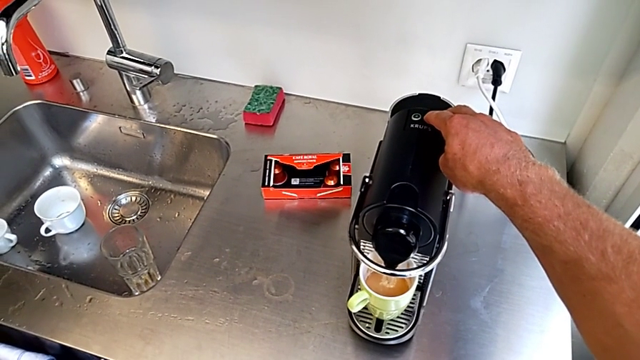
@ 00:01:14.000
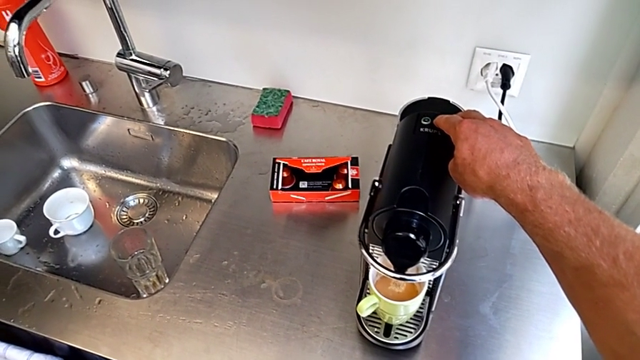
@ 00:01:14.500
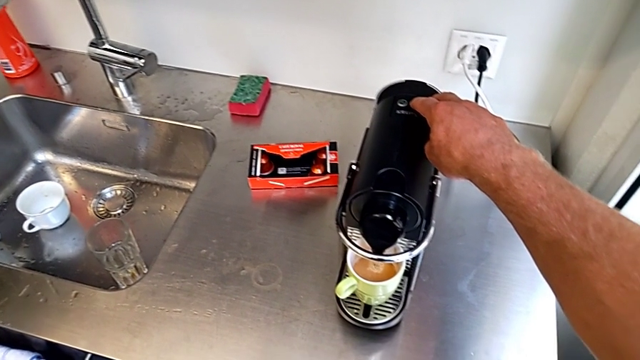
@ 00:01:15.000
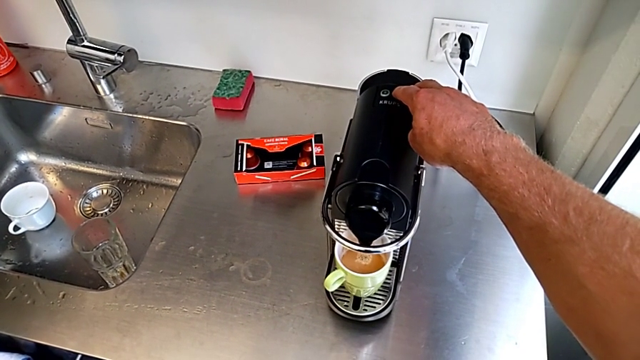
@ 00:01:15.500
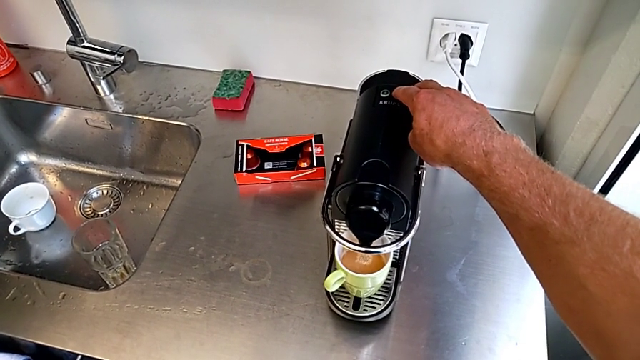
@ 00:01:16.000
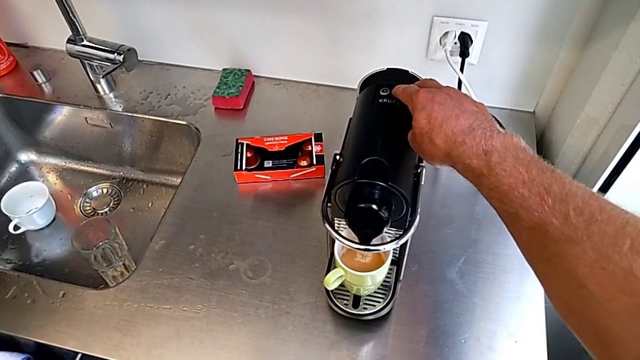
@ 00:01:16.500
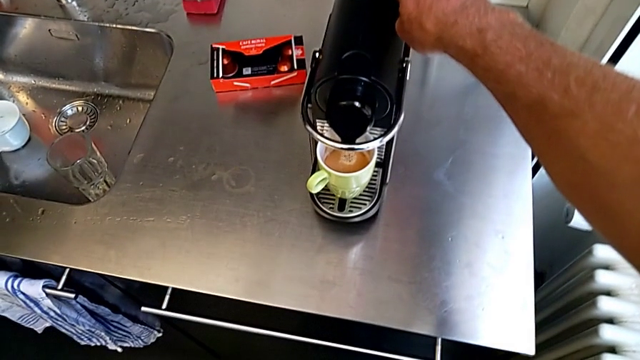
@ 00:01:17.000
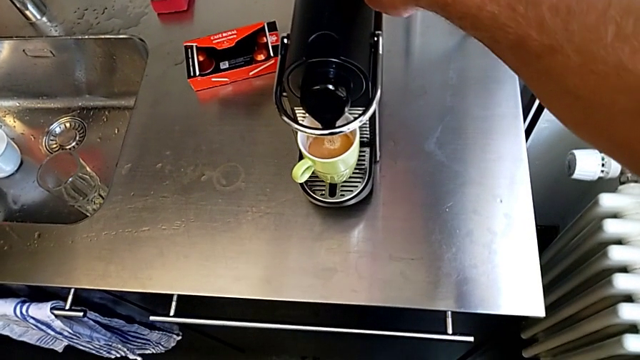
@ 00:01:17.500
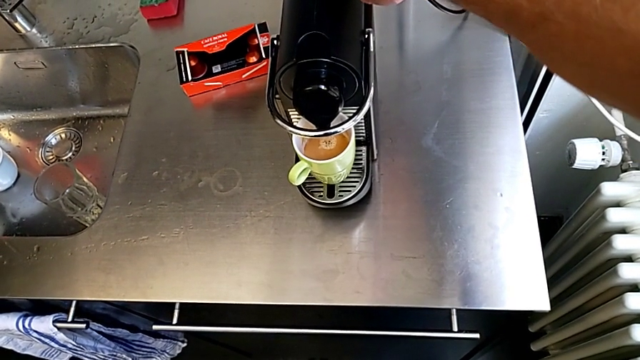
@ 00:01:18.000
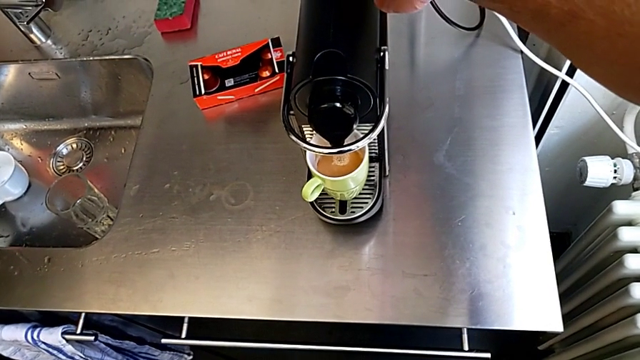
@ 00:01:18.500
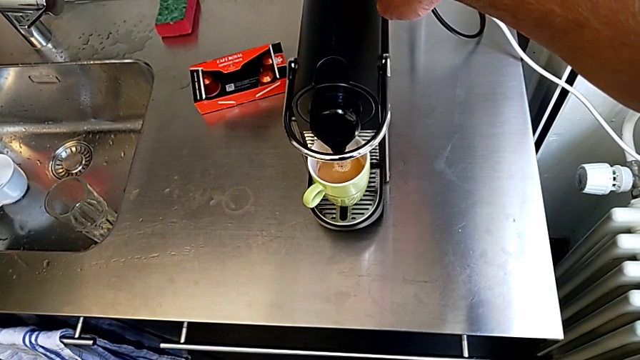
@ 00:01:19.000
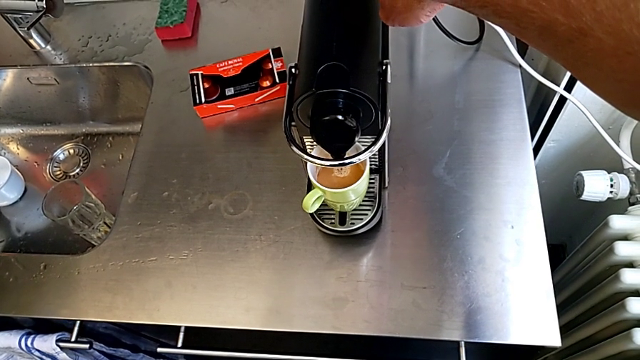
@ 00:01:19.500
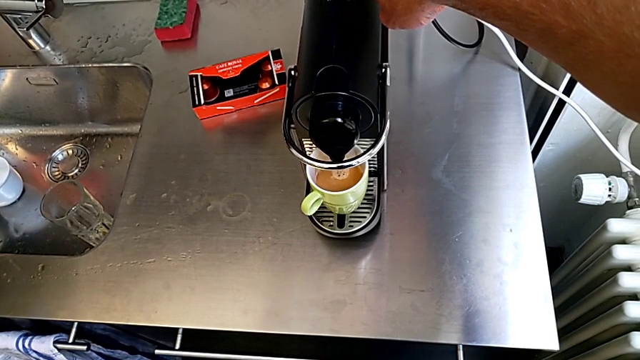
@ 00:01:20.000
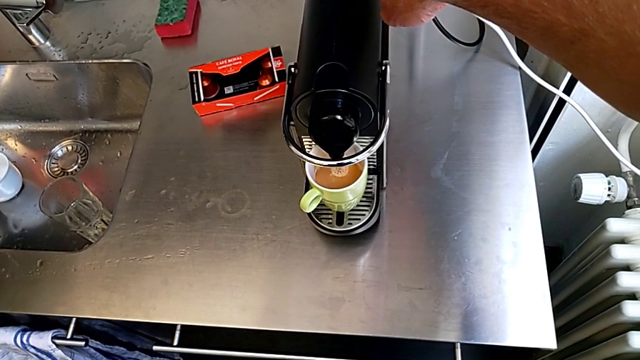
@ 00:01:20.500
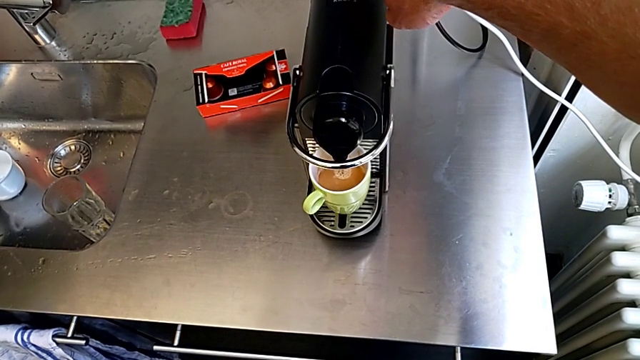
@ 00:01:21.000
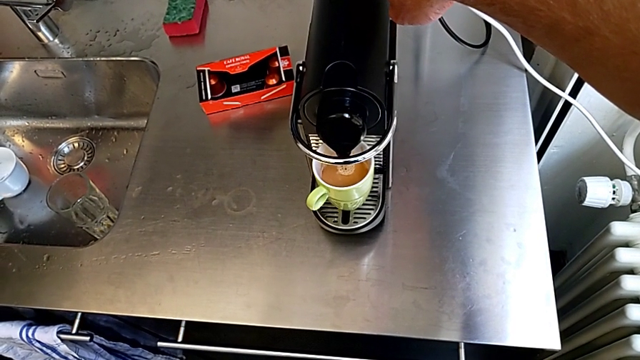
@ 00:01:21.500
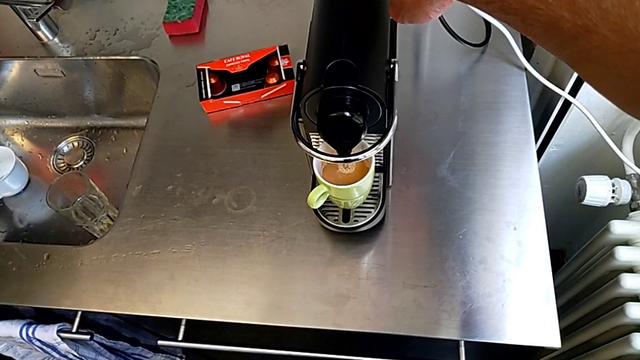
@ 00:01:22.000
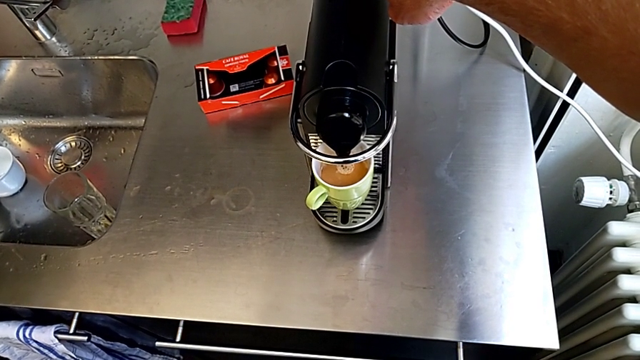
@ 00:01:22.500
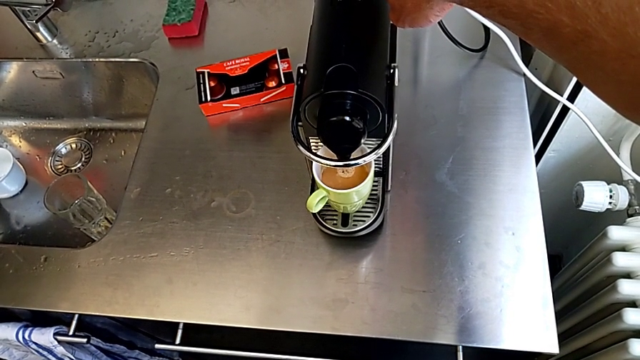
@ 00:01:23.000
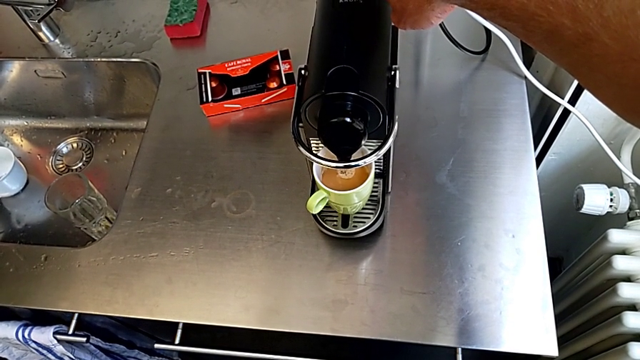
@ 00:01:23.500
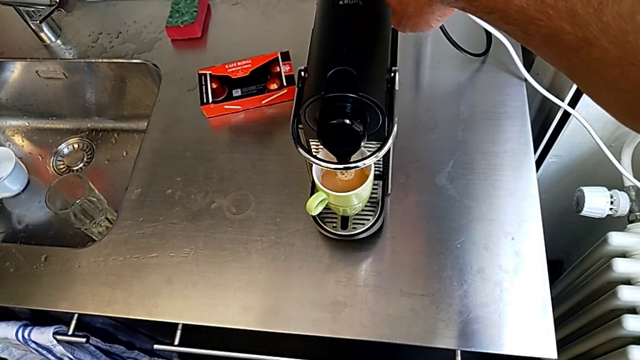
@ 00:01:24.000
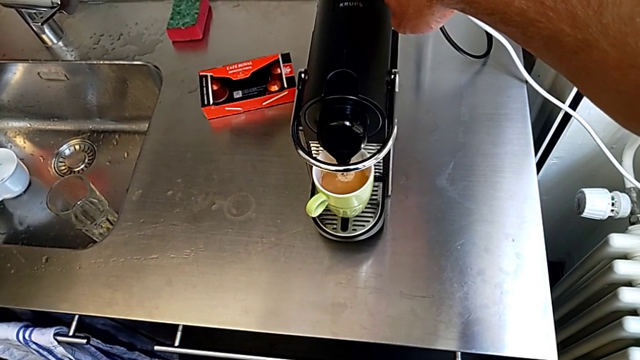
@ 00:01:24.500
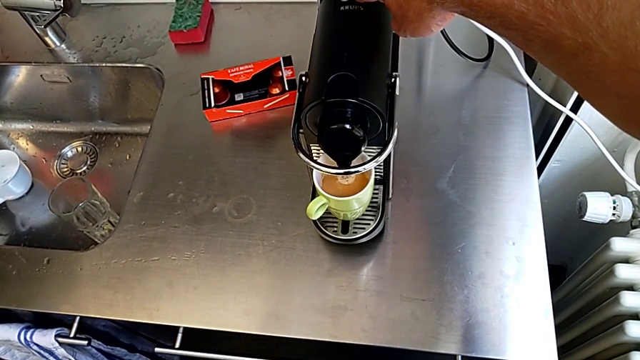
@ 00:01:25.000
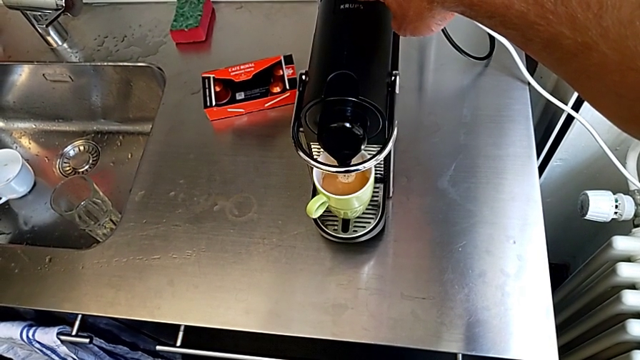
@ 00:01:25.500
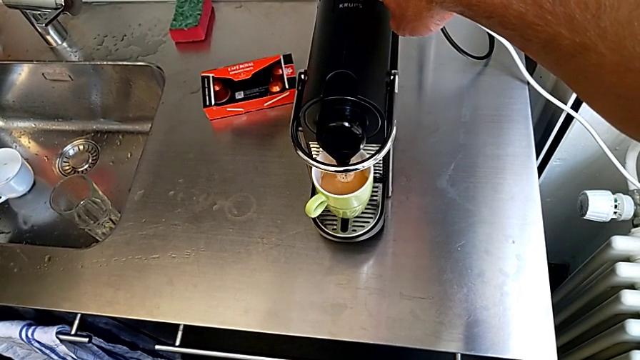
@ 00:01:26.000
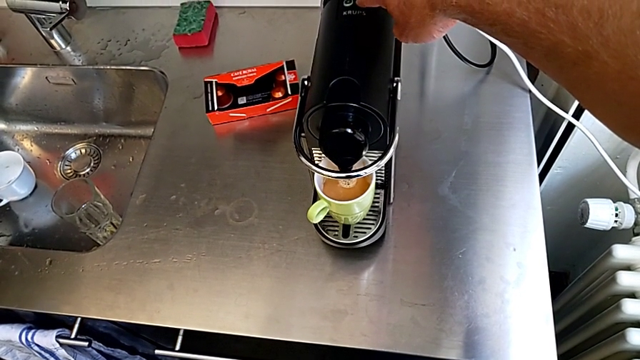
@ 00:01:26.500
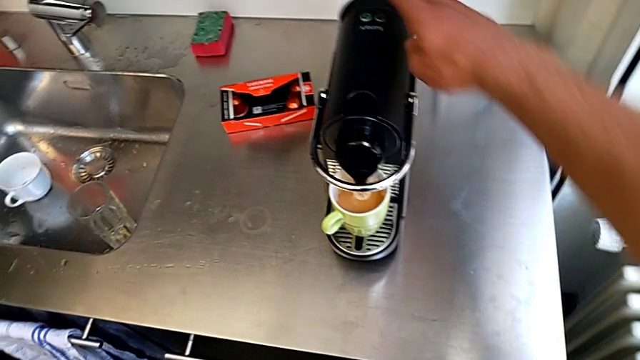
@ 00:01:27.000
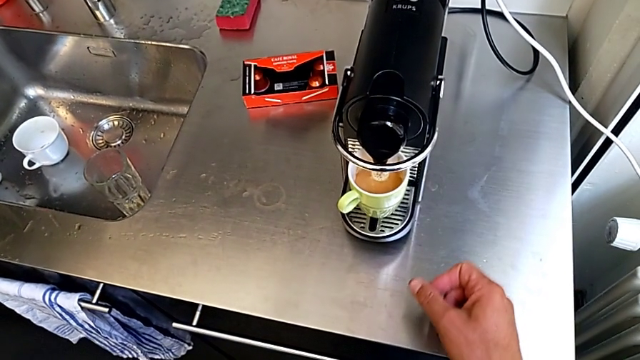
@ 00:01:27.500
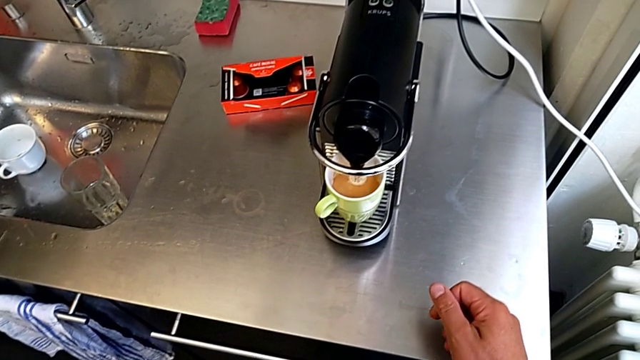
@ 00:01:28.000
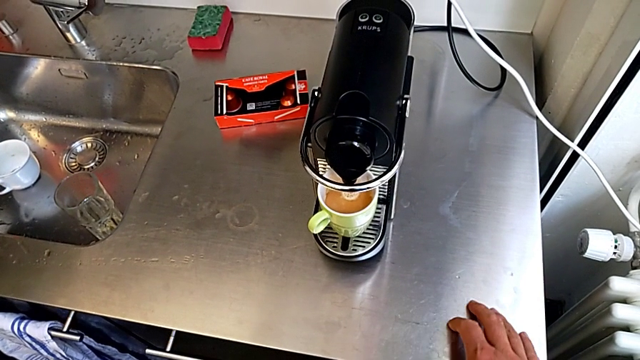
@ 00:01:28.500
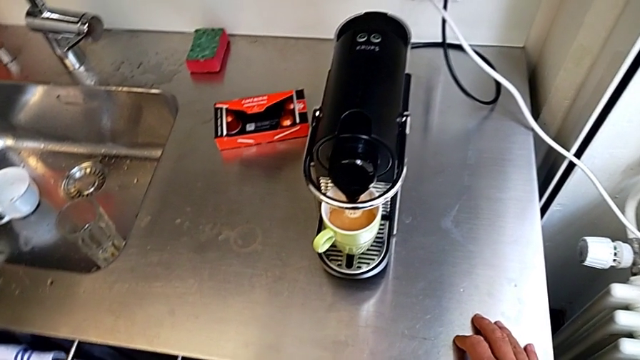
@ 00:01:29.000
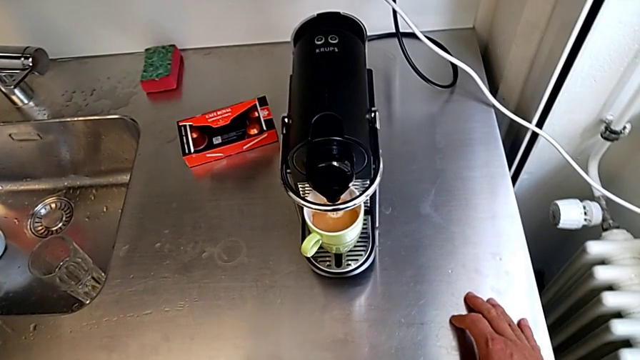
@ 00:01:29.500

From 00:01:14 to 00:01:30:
The camera wearer is making a cup of coffee. They keep pressing the right button with the right hand.

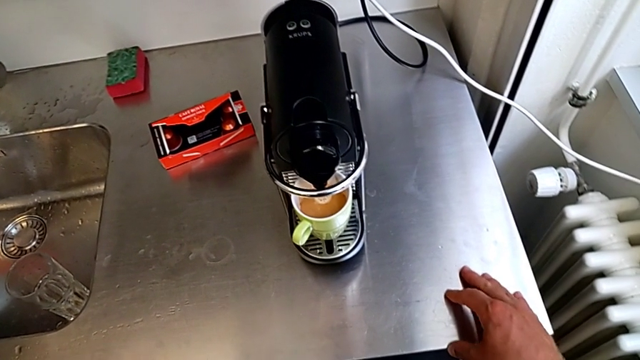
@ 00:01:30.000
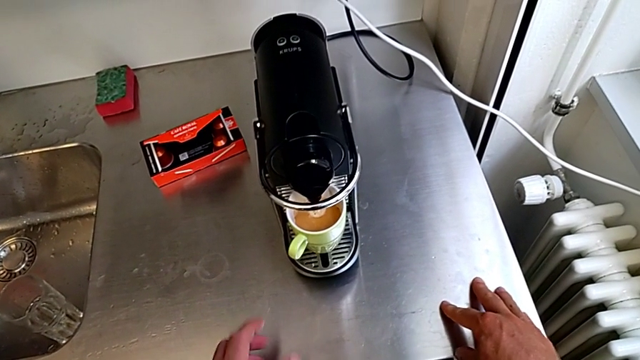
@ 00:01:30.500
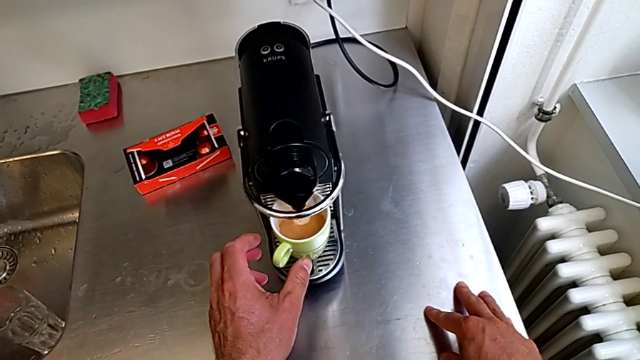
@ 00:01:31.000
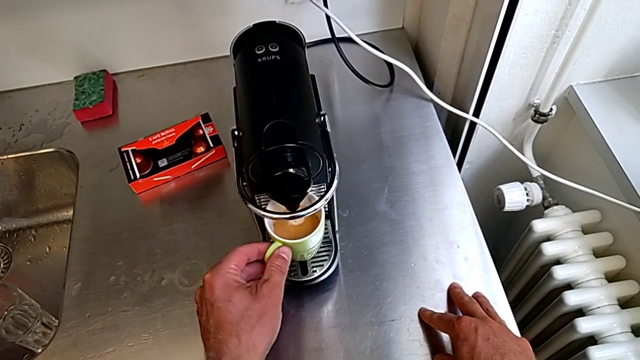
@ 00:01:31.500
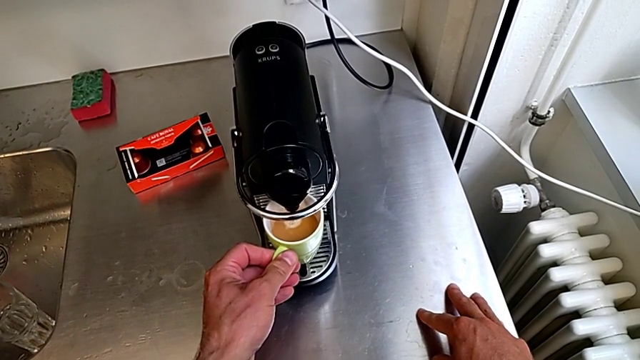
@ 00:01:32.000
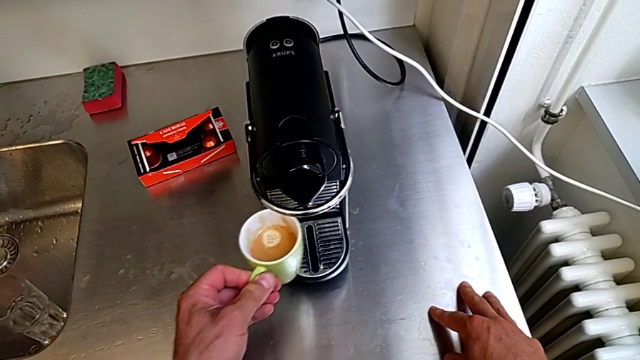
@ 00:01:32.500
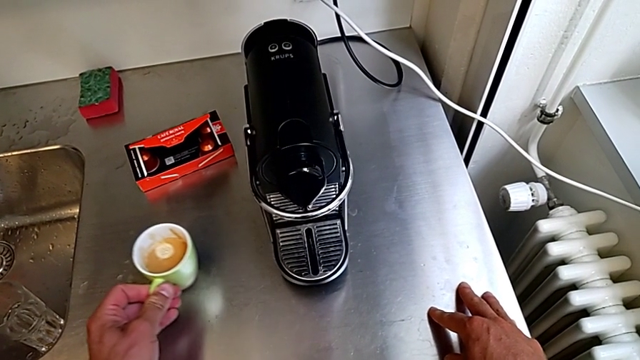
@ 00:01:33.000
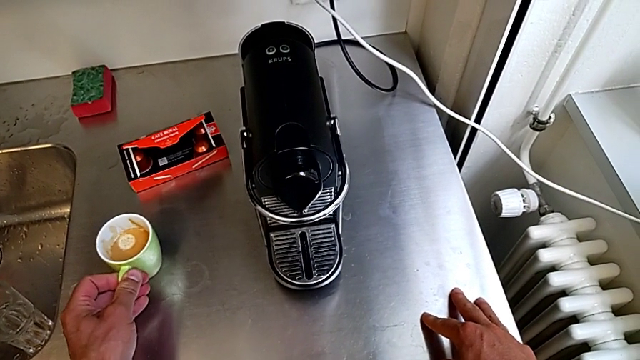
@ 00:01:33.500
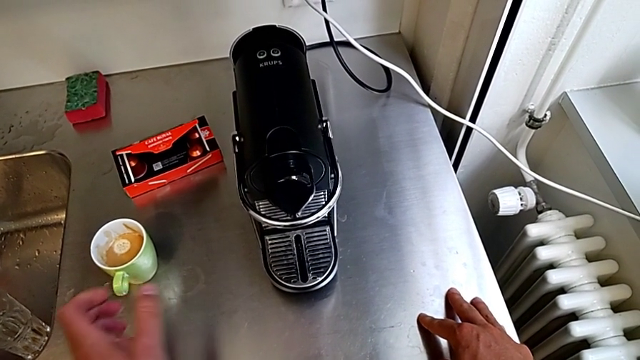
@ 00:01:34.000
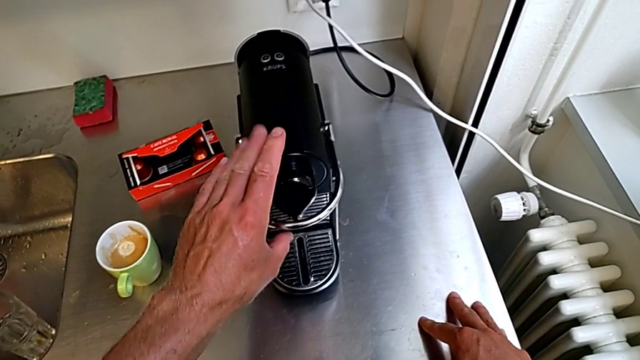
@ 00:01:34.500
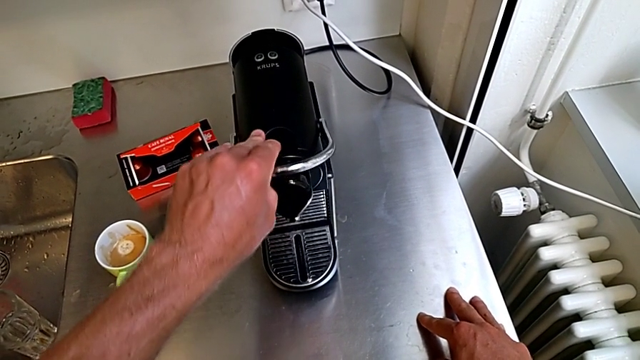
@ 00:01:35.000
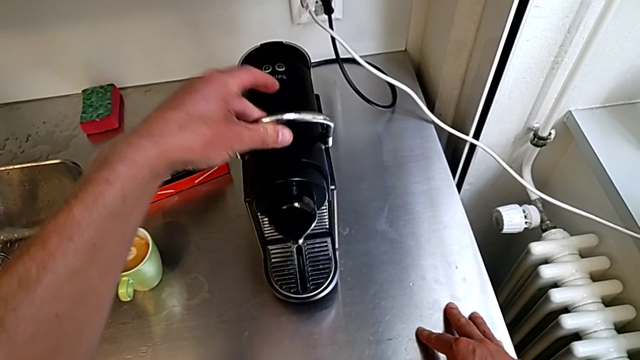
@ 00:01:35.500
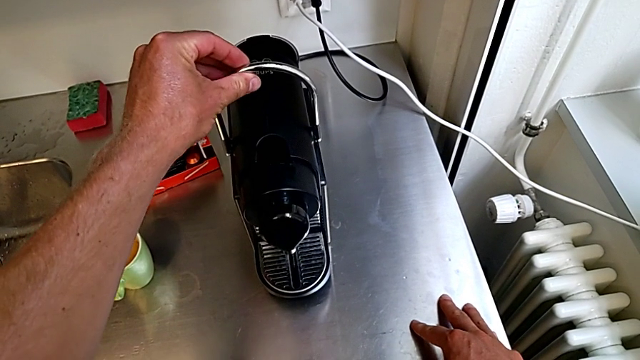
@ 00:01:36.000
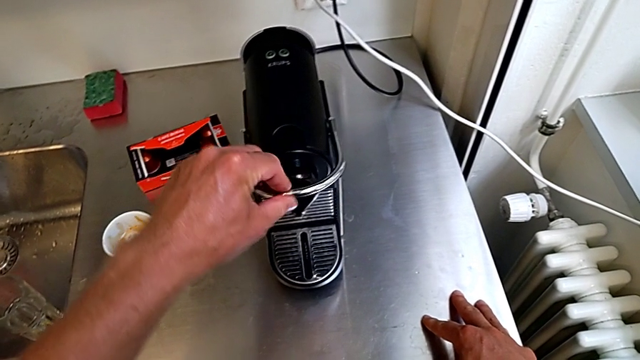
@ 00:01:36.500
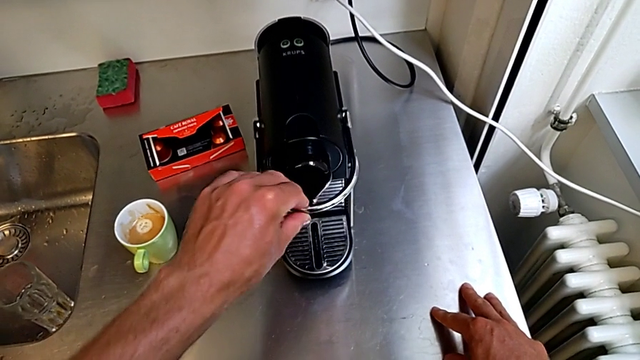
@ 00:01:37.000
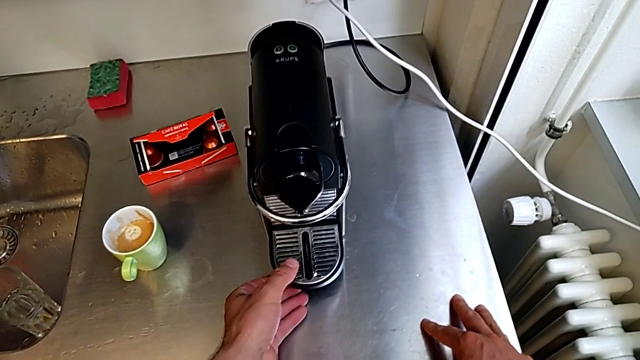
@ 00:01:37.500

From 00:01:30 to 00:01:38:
The camera wearer is emptying the capsule container. They approach the green cup, grab it, place it, pull the lever, lift it, pull it and grab the drip tray, all with the left hand.
